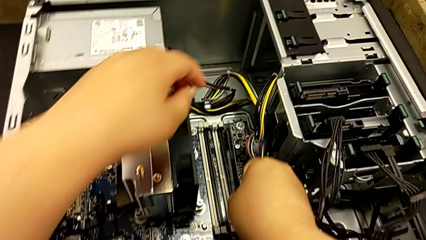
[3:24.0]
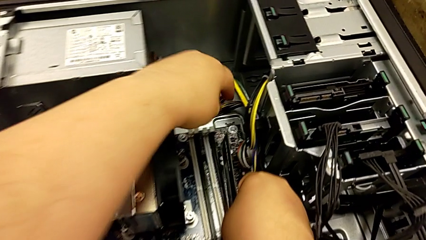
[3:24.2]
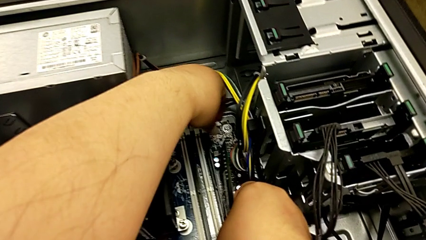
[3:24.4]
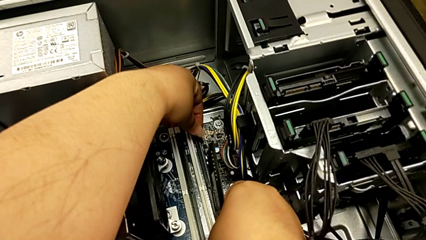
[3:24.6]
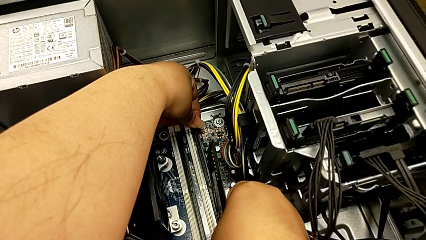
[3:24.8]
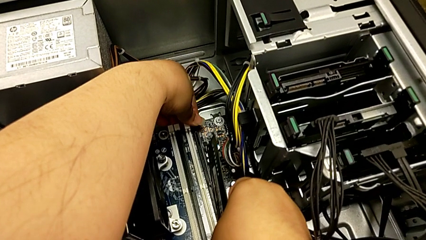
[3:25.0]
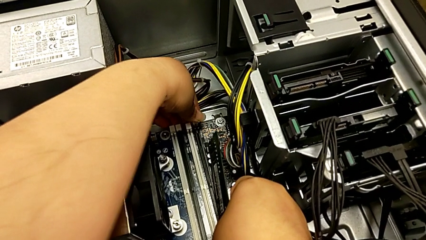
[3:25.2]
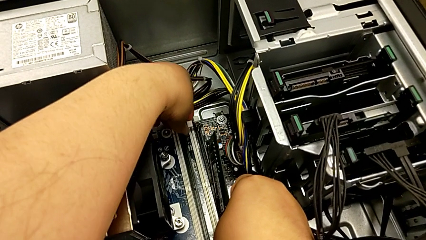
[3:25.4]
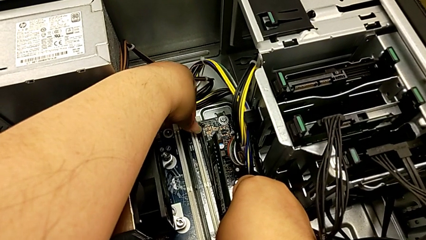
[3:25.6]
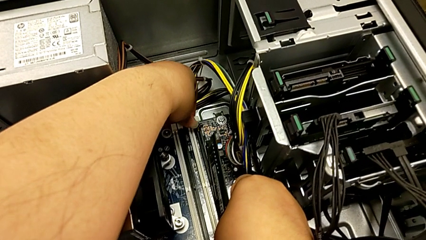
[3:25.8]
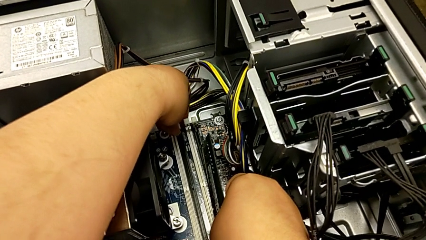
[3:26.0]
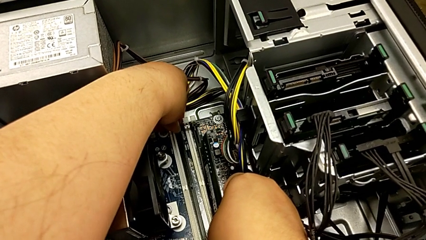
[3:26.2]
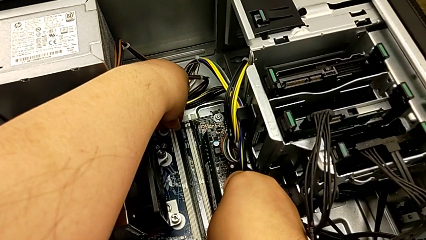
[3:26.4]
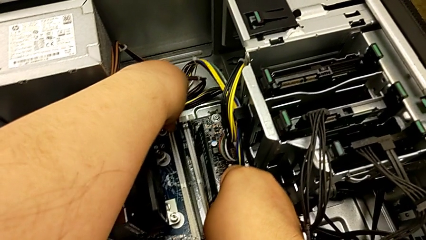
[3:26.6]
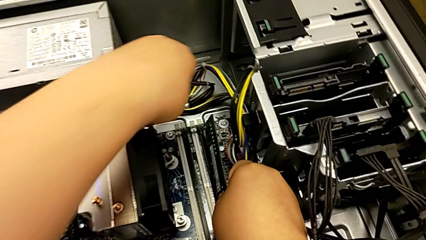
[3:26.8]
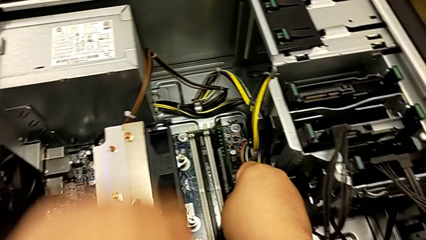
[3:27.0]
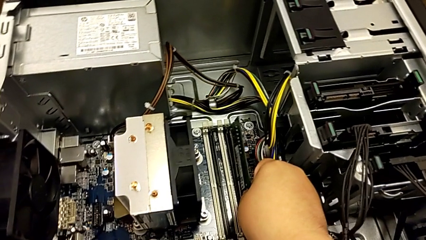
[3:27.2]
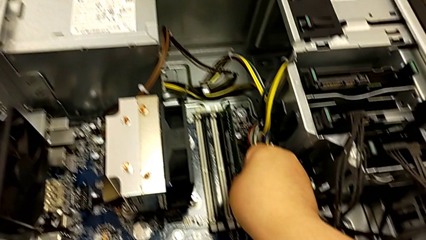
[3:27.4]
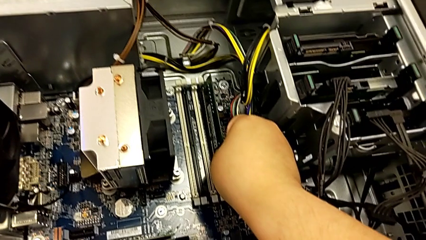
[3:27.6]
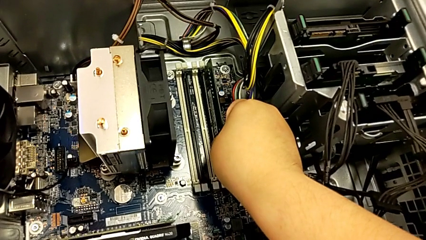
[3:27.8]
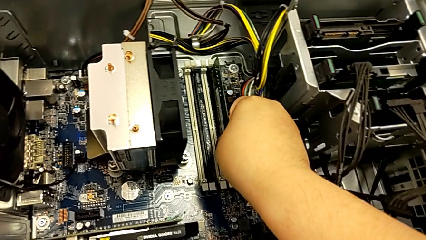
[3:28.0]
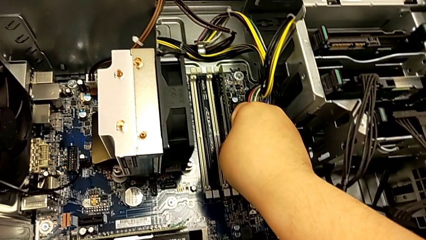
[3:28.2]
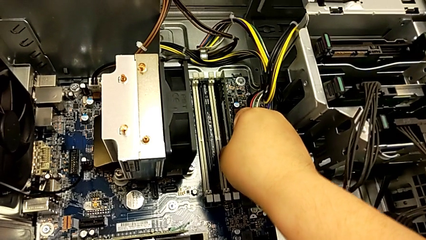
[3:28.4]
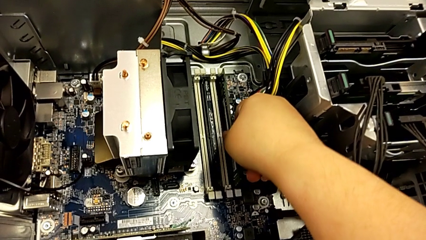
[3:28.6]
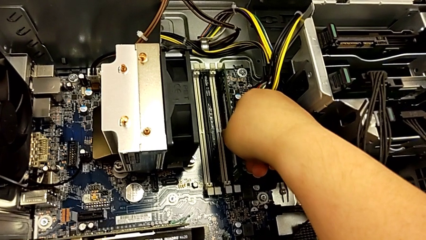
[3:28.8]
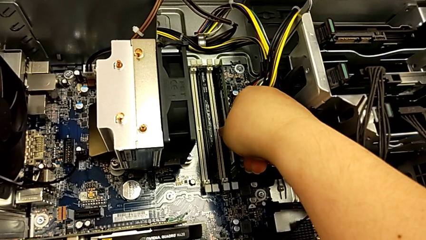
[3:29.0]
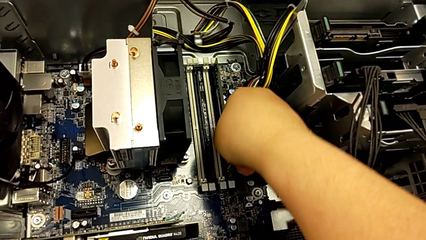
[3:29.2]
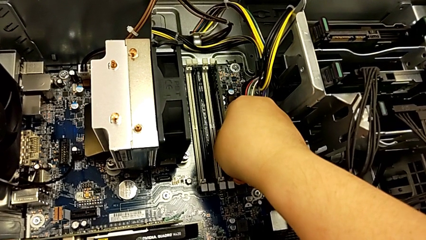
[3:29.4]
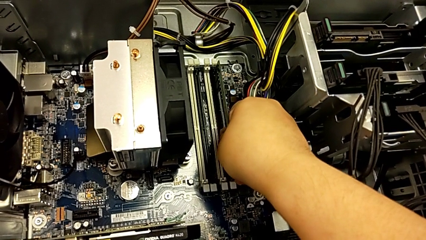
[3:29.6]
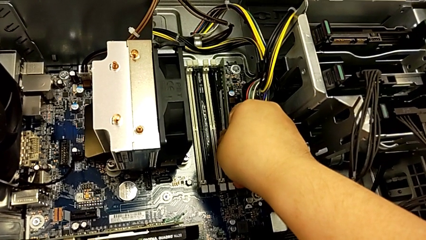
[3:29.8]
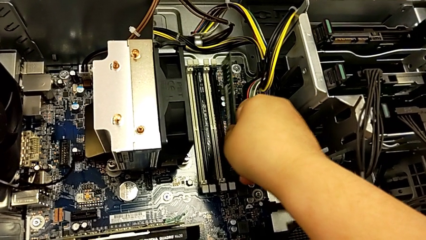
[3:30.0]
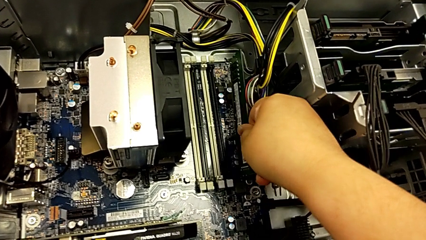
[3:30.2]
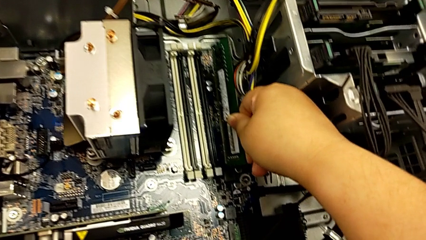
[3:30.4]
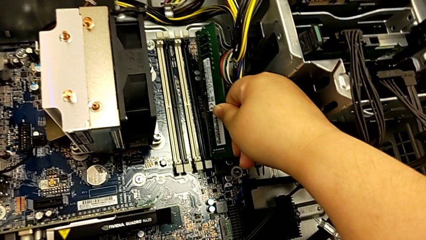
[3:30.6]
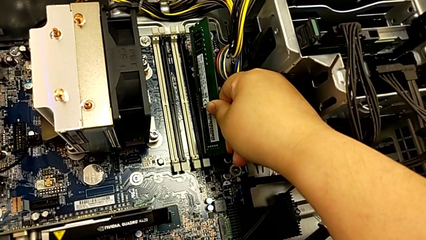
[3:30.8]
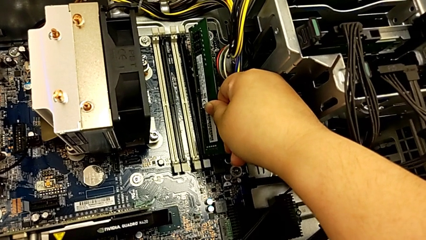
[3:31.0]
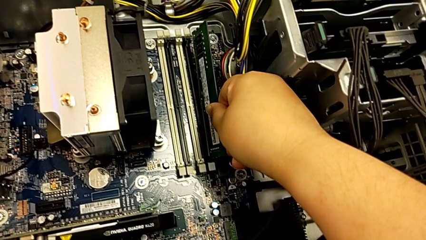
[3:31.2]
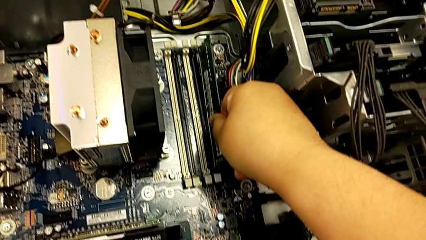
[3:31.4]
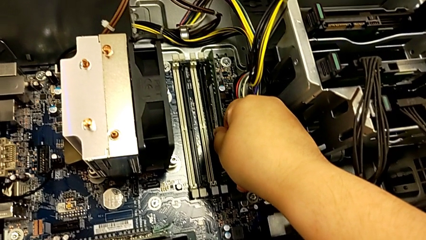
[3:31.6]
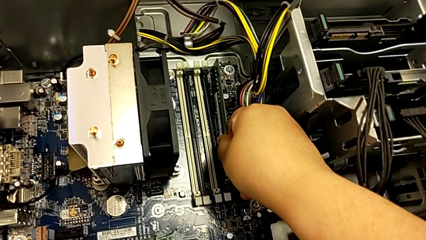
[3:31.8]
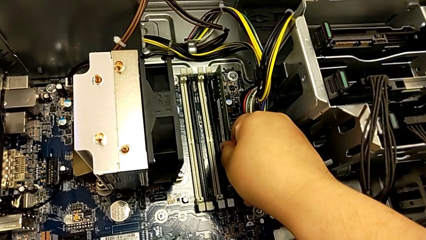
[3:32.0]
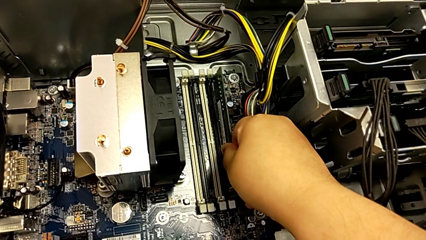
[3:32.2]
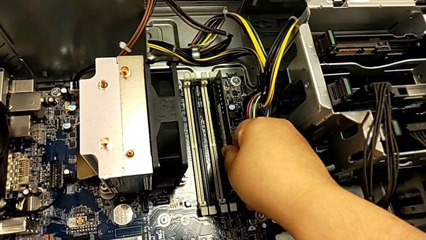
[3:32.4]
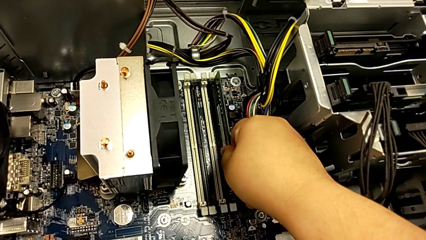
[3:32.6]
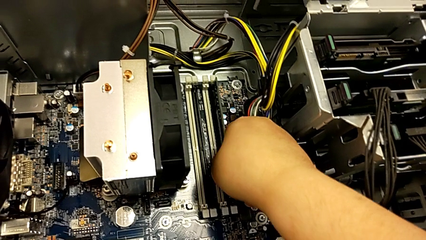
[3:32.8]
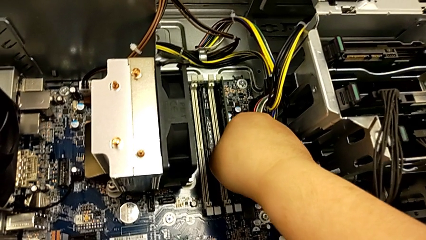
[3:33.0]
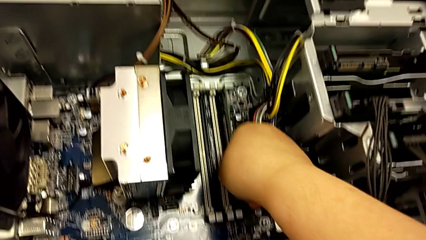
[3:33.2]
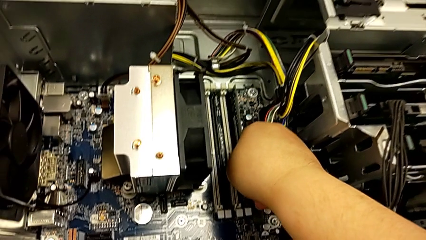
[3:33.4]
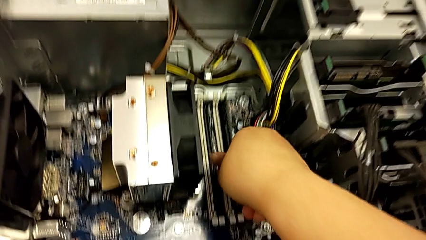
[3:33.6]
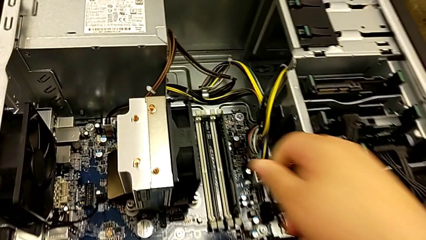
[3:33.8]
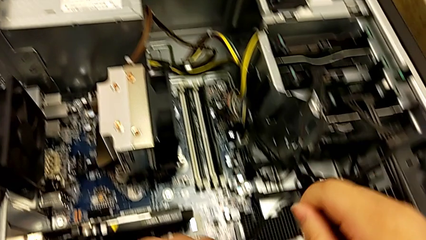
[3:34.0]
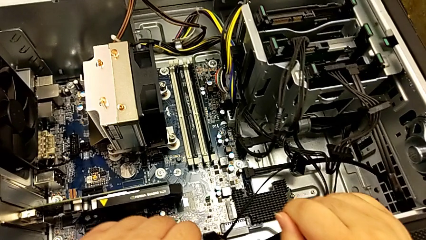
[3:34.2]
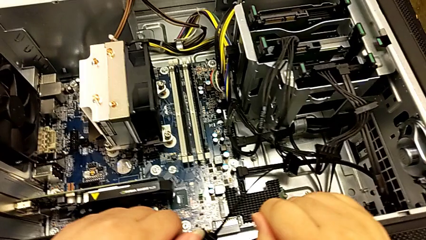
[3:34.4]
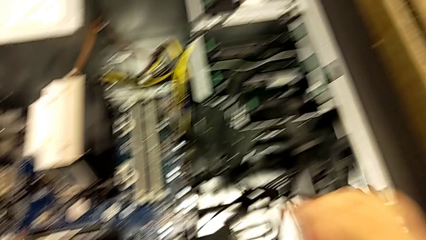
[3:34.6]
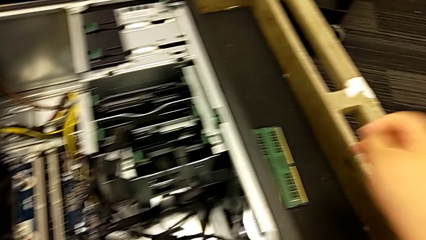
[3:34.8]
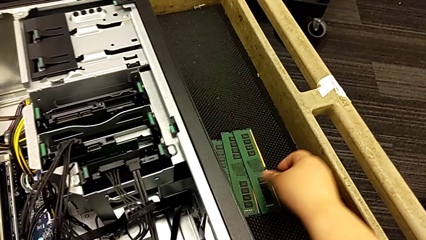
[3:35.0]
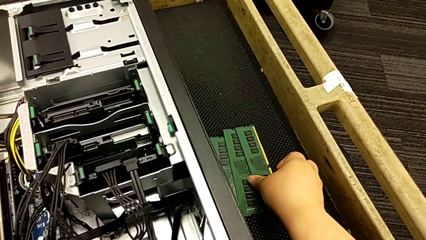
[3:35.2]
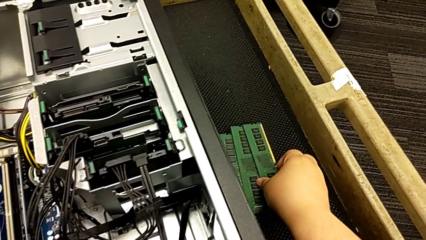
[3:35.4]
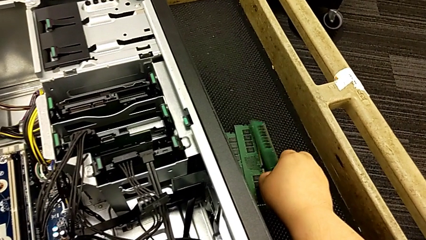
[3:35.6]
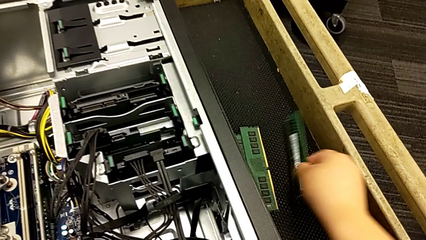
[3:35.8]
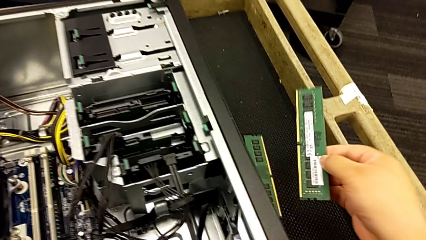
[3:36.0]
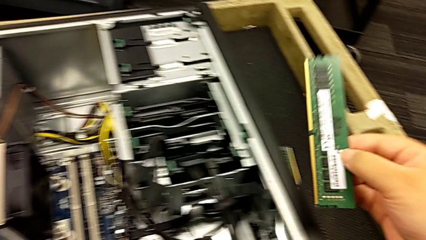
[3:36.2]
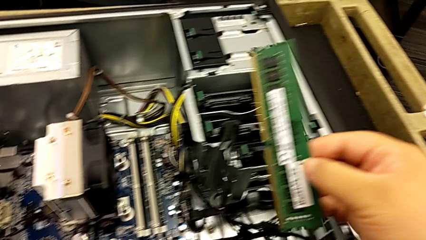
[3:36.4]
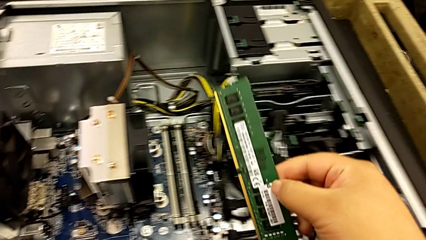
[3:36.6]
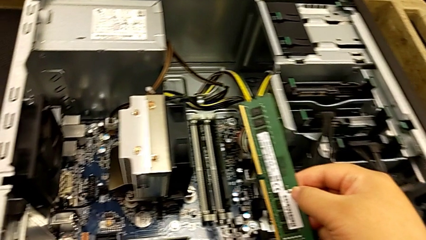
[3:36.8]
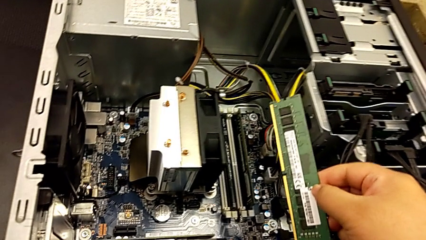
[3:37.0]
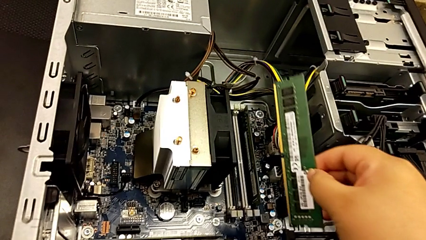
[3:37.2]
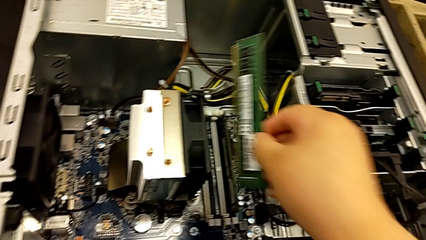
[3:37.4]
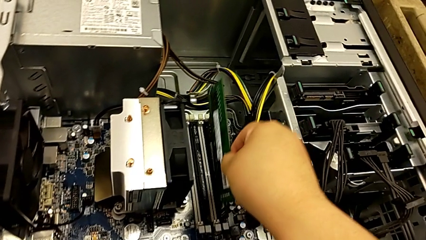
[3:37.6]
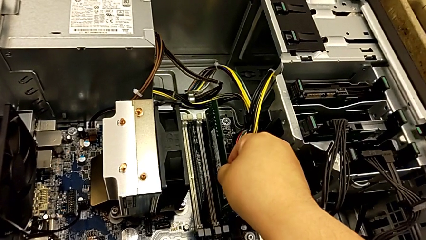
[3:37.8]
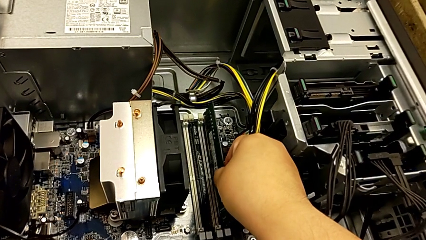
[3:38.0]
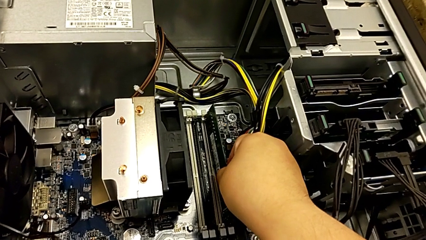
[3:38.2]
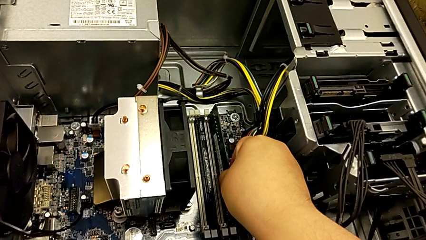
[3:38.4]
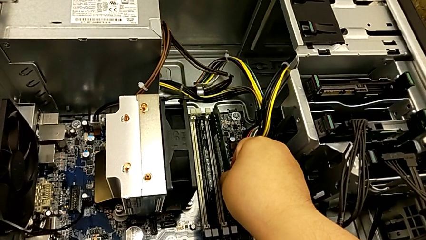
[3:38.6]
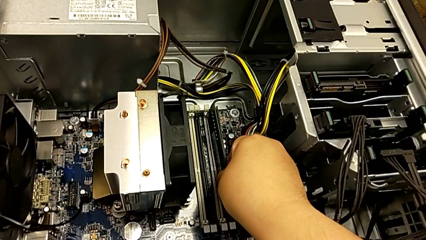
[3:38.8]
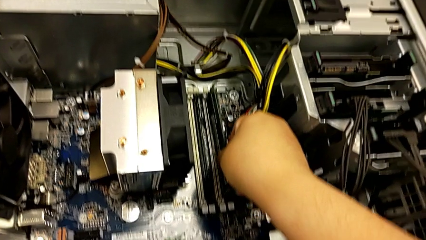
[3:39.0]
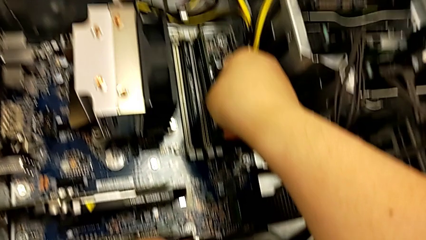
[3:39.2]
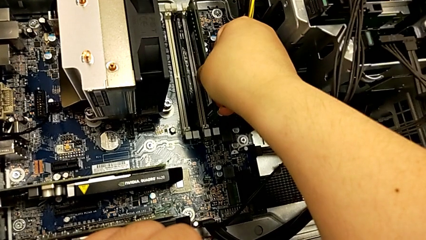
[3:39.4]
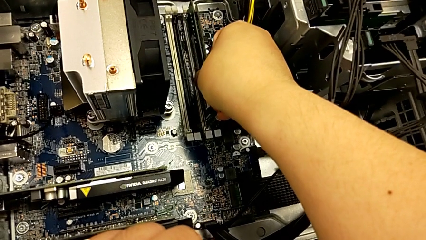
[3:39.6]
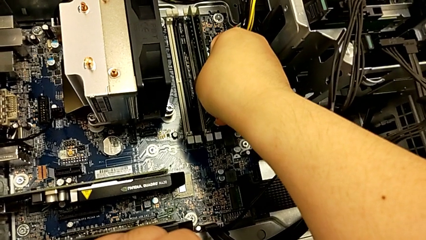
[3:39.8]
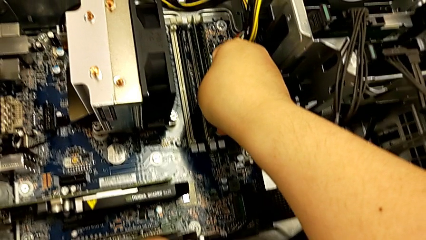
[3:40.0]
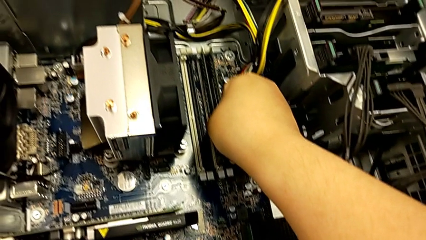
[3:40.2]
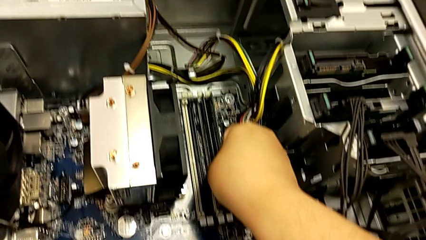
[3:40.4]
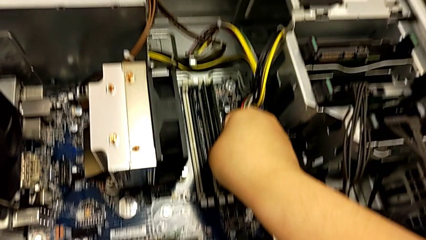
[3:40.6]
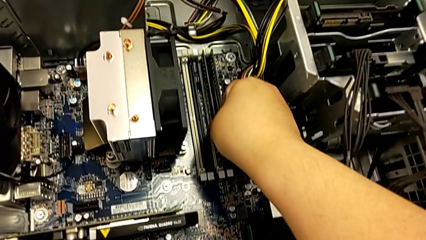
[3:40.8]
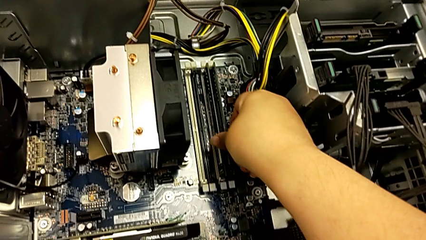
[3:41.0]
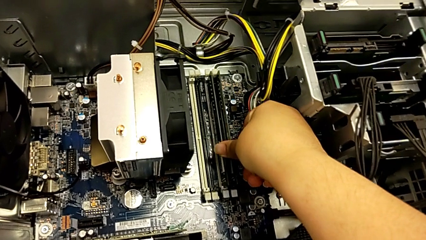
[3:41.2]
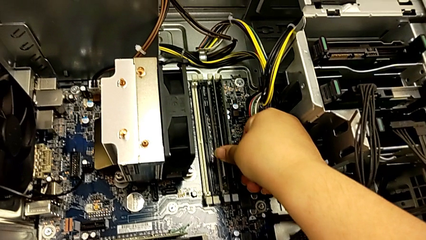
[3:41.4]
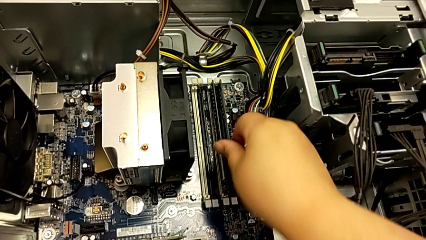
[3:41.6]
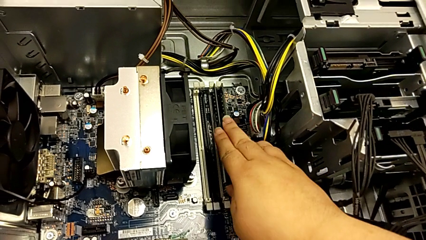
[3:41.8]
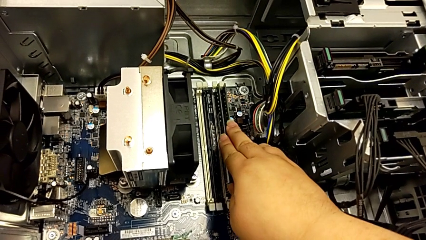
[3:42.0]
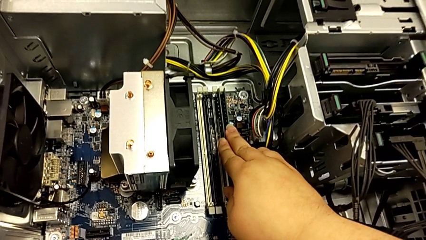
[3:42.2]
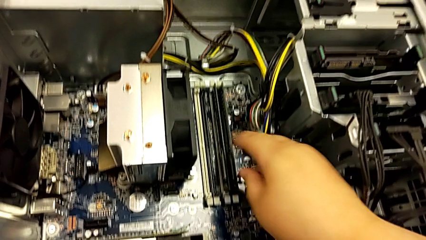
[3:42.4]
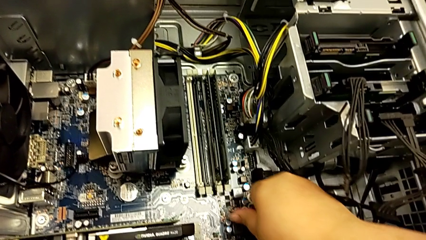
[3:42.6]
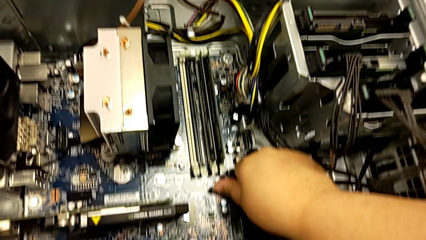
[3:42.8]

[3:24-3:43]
The camera wearer is assembling the RAM back into the computer tower. They push the white RAM tab, insert the fourth RAM, withdraw it, insert it, grab the third RAM and insert it.
